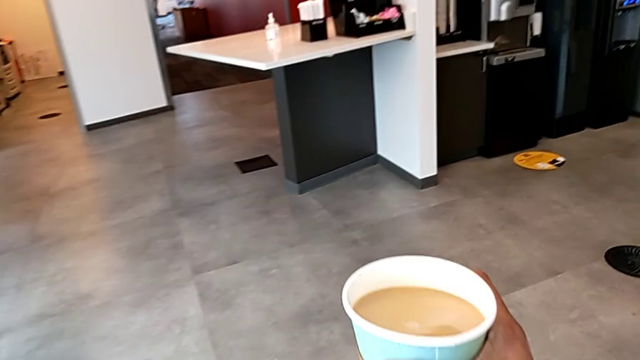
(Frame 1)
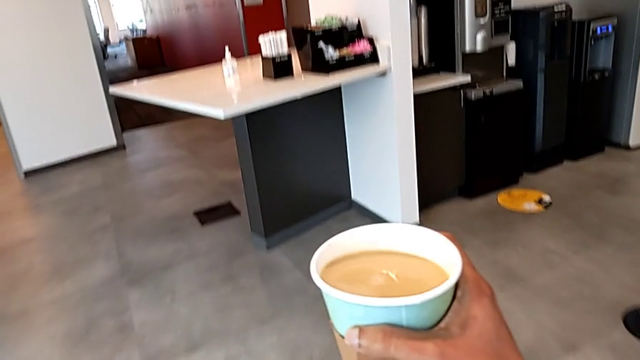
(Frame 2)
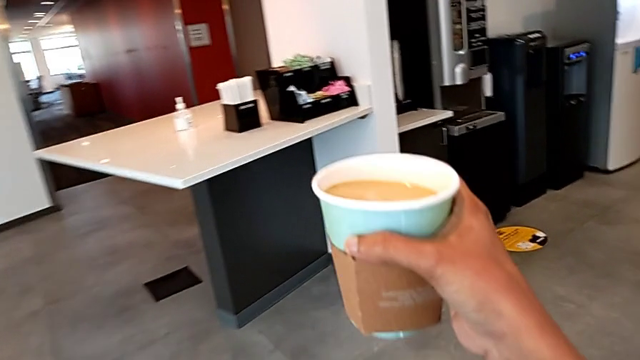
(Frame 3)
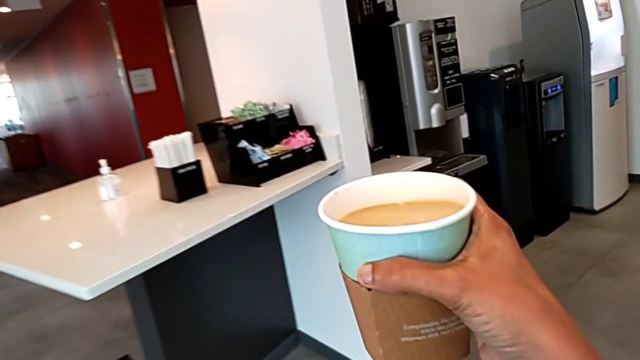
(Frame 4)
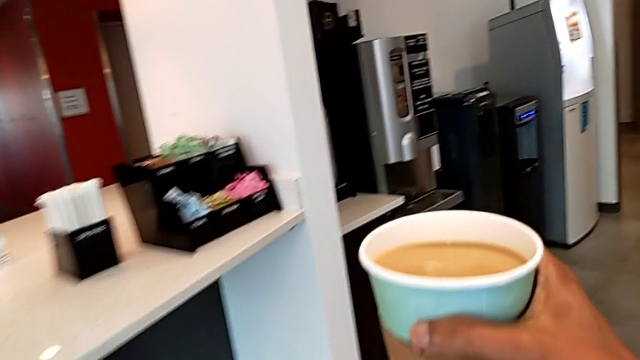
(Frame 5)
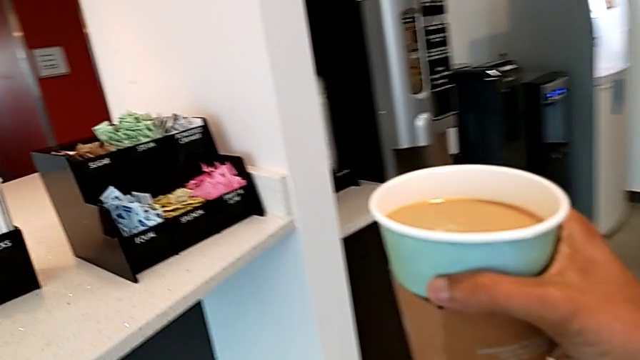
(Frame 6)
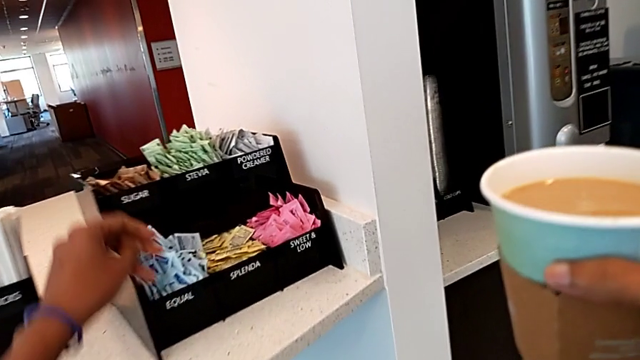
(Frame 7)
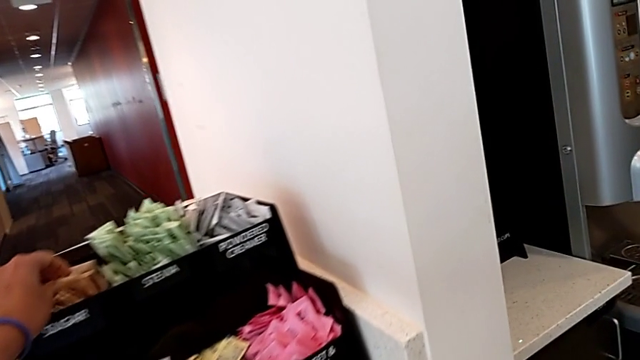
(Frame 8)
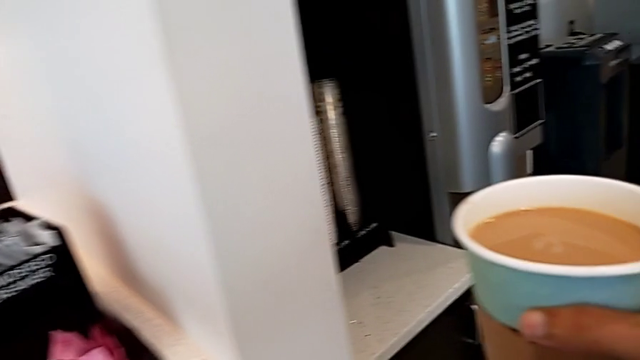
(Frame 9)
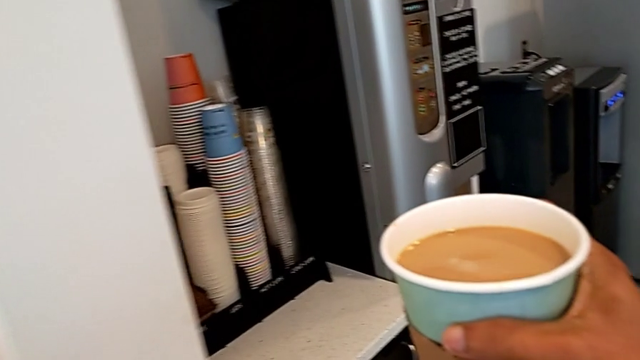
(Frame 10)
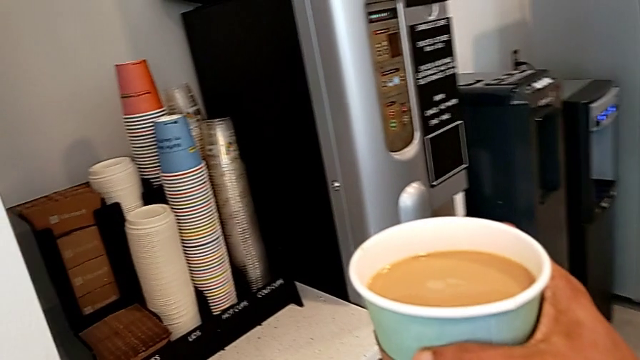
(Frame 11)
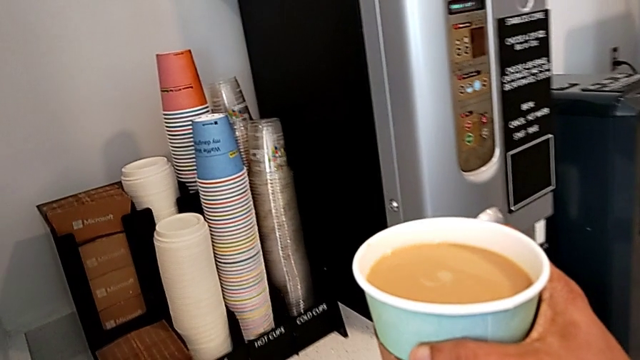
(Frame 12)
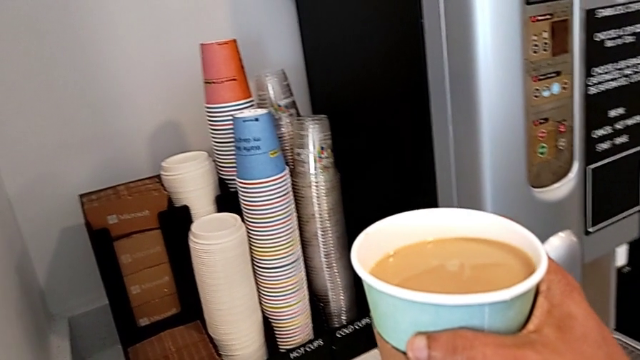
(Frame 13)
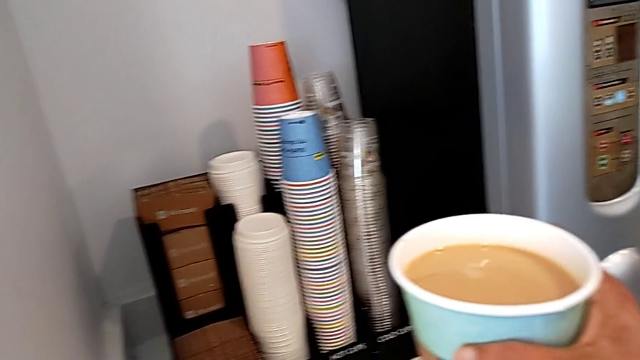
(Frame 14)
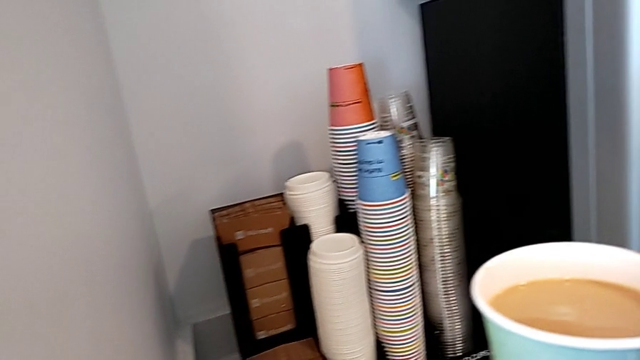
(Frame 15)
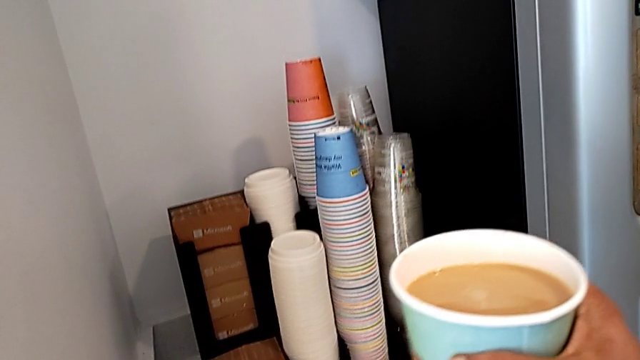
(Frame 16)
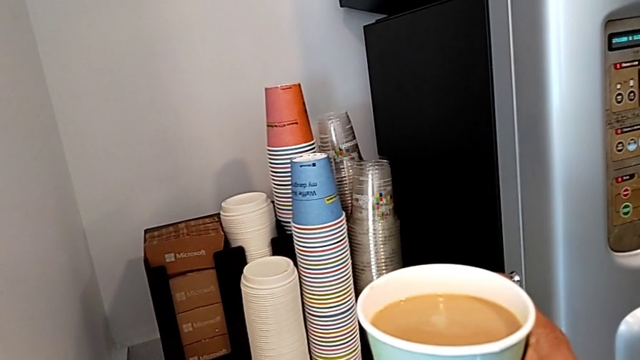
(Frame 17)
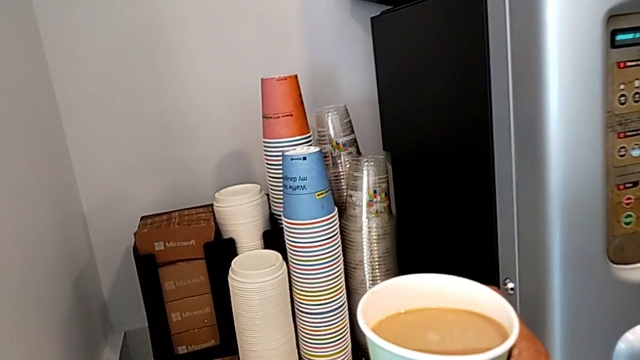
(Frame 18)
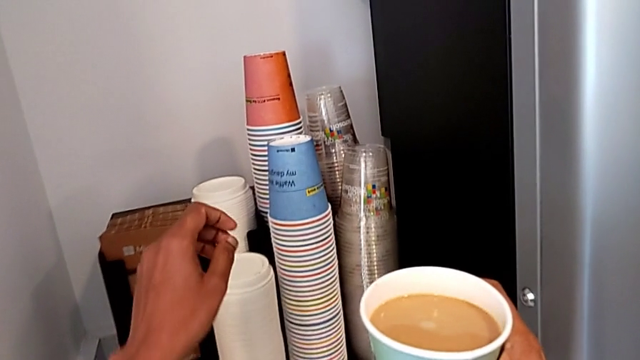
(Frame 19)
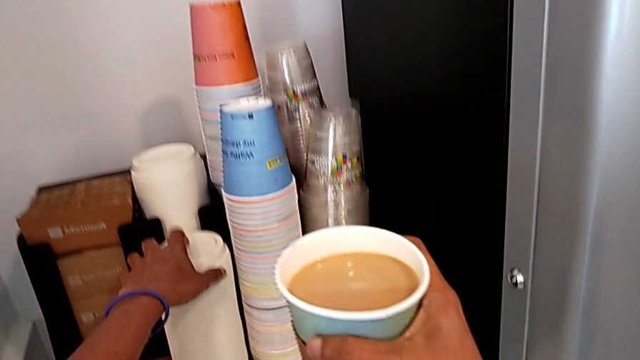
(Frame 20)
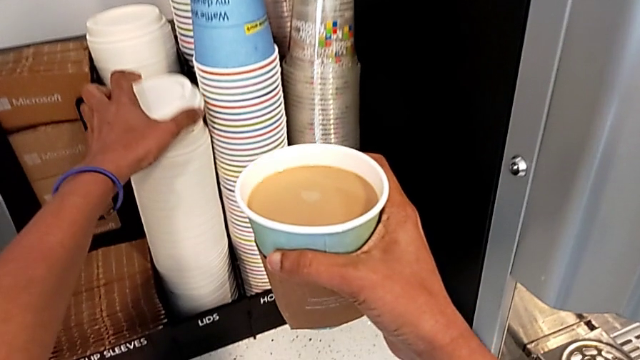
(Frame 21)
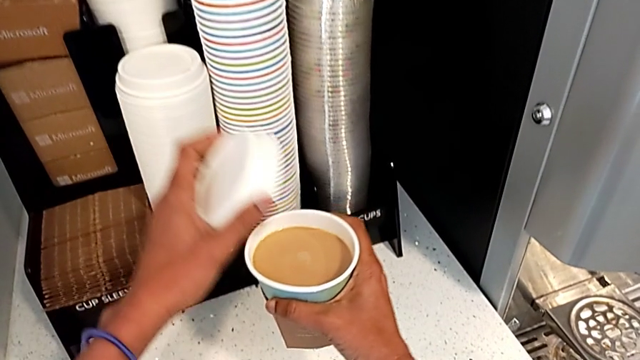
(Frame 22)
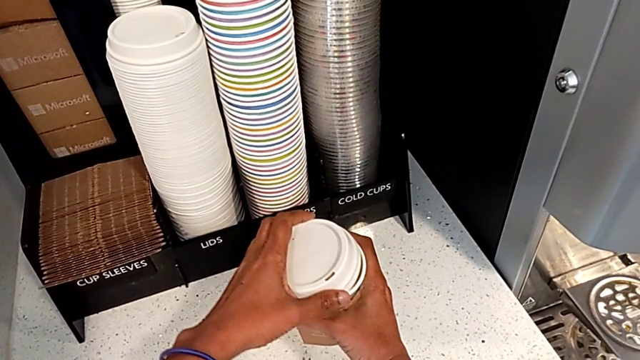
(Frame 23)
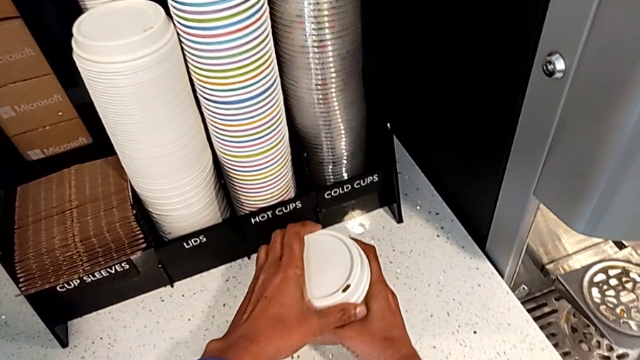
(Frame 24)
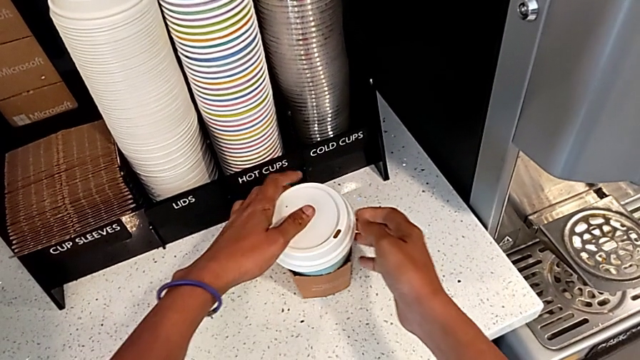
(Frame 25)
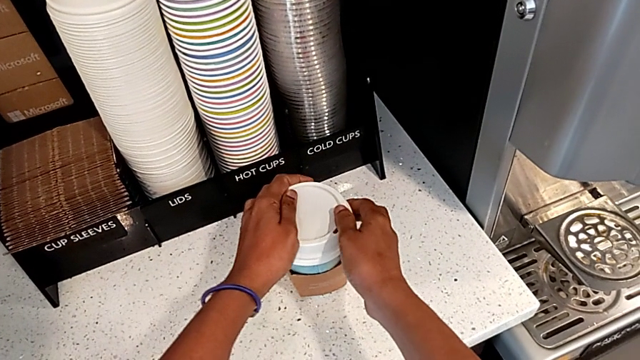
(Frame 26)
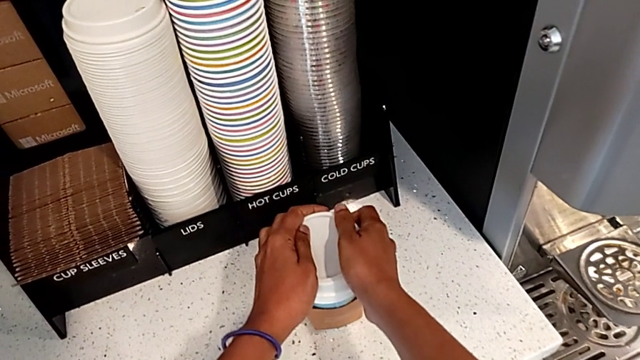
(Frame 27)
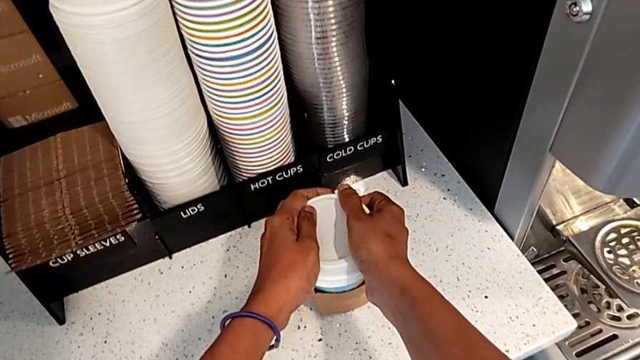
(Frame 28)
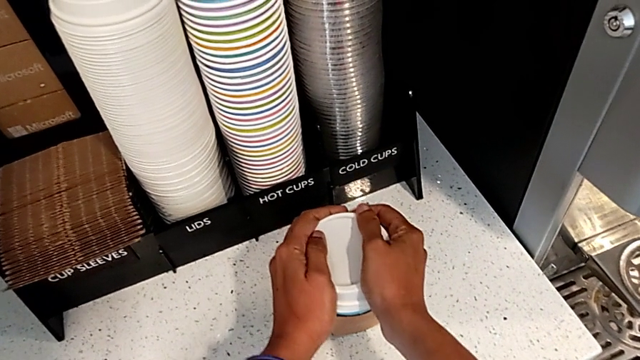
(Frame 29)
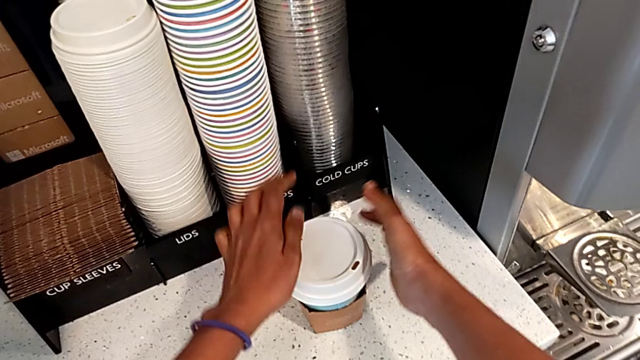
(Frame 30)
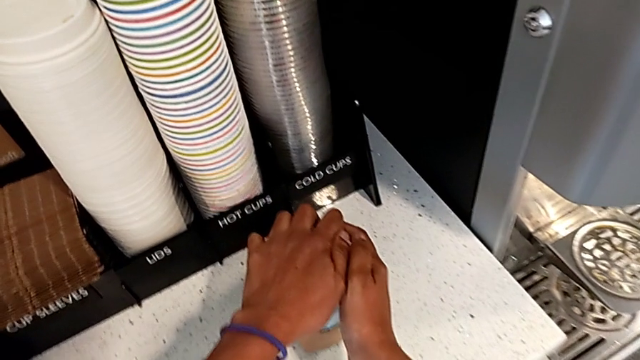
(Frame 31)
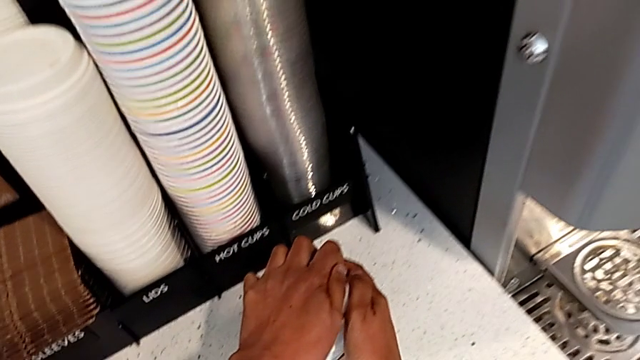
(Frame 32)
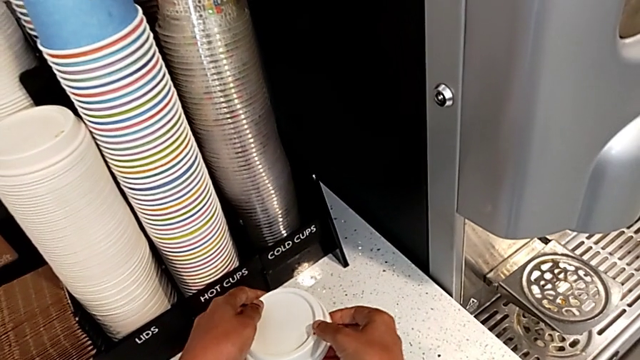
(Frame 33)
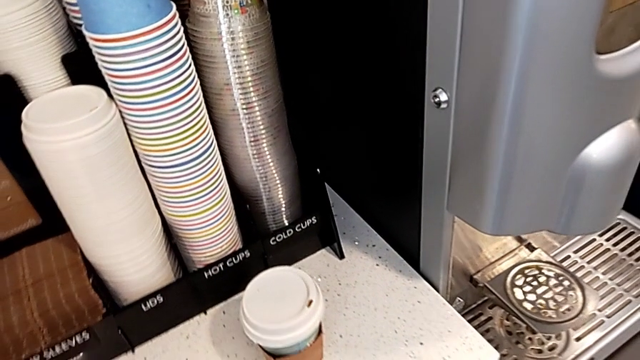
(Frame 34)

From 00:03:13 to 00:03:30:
The camera wearer is putting a lid on the coffee cup. They keep holding the coffee with the right hand, wrongly grab the sugar packet, grab the cup lid with the left hand, place the coffee with the right hand, assemble the cup lid and press the bean hopper lid.
